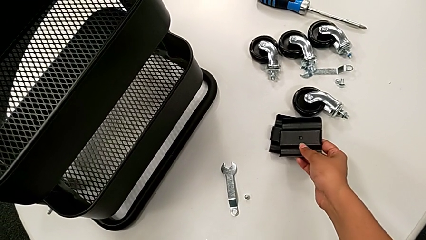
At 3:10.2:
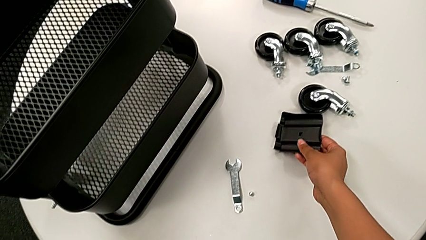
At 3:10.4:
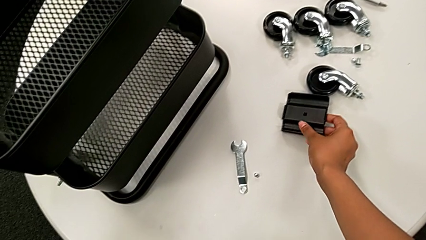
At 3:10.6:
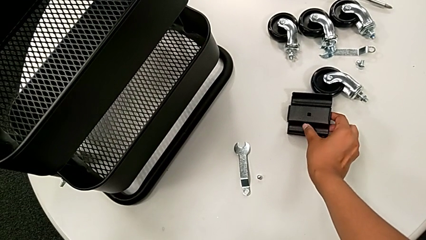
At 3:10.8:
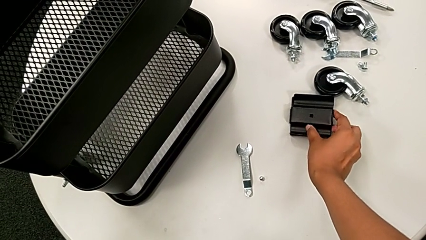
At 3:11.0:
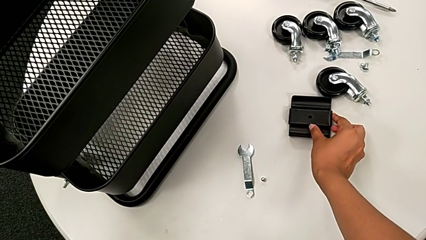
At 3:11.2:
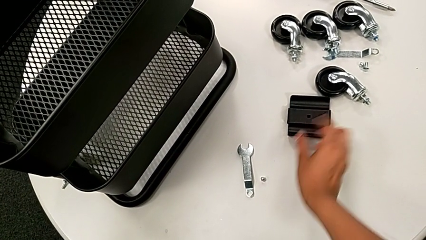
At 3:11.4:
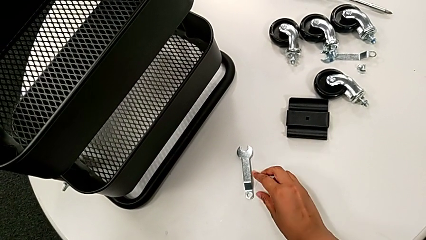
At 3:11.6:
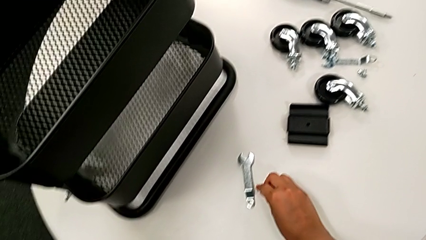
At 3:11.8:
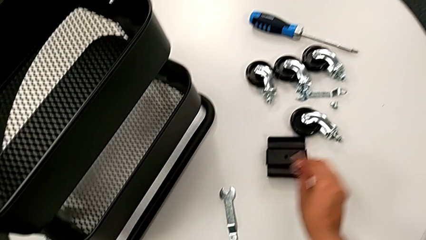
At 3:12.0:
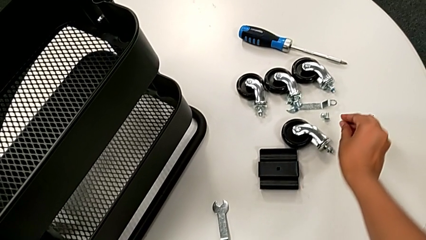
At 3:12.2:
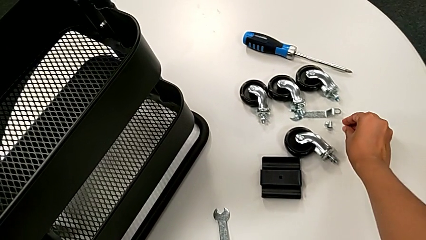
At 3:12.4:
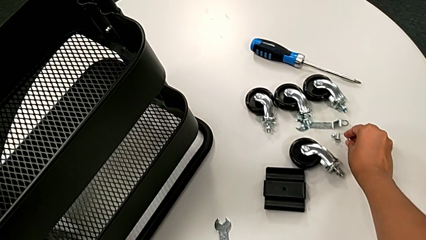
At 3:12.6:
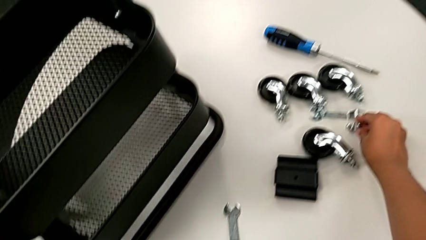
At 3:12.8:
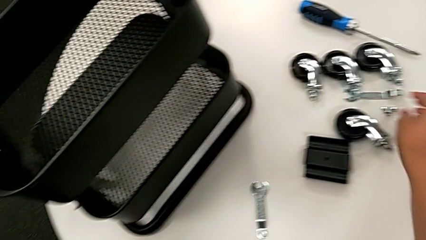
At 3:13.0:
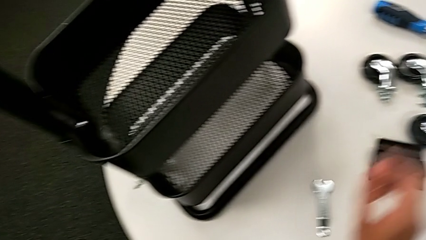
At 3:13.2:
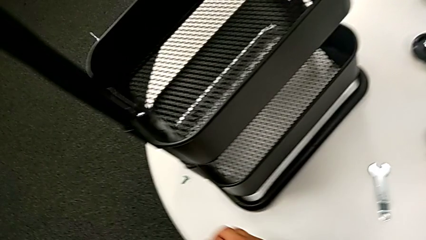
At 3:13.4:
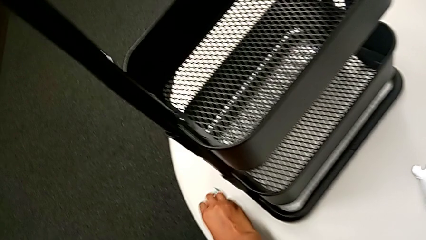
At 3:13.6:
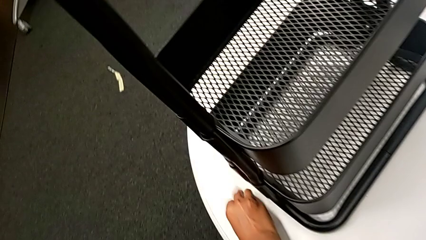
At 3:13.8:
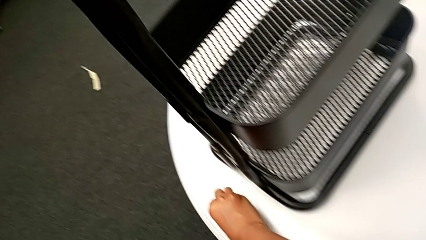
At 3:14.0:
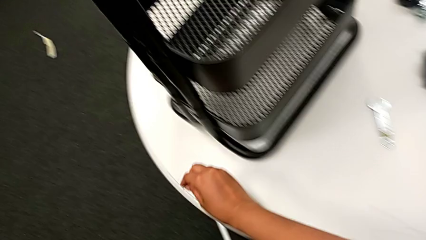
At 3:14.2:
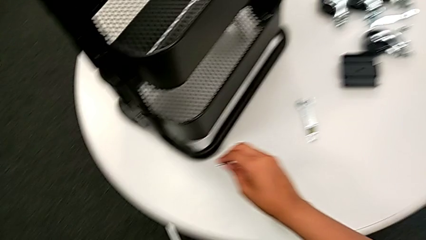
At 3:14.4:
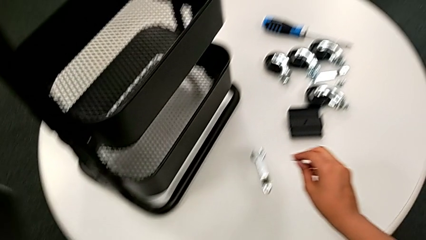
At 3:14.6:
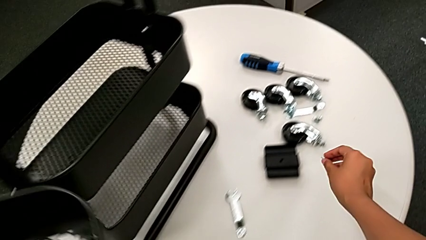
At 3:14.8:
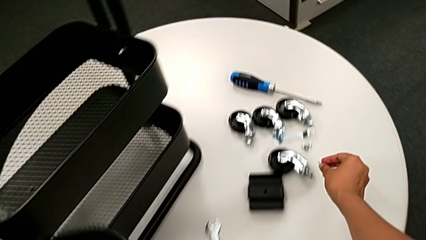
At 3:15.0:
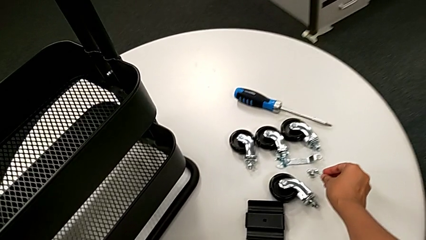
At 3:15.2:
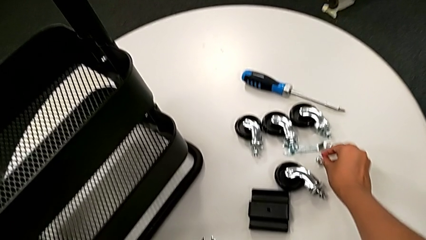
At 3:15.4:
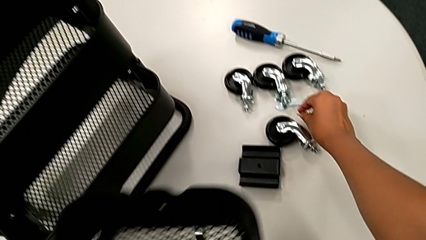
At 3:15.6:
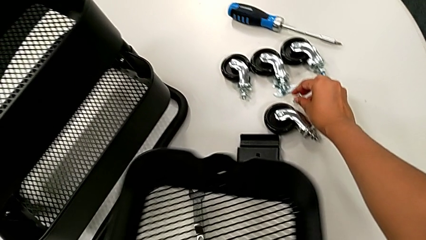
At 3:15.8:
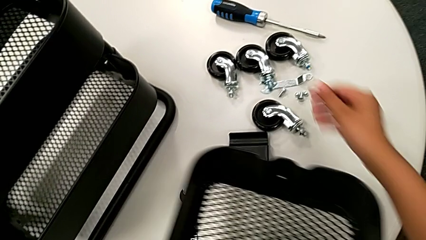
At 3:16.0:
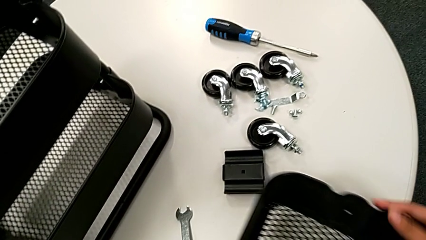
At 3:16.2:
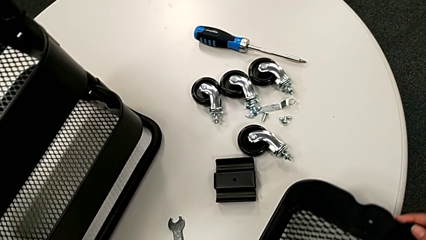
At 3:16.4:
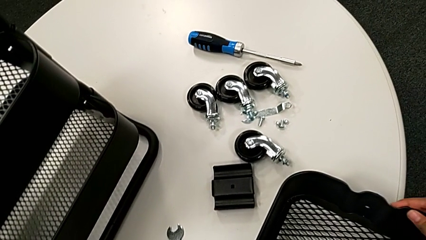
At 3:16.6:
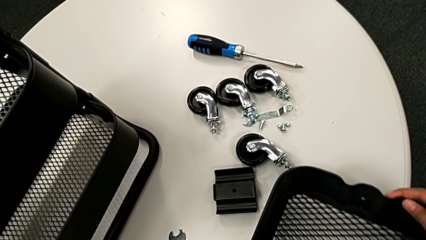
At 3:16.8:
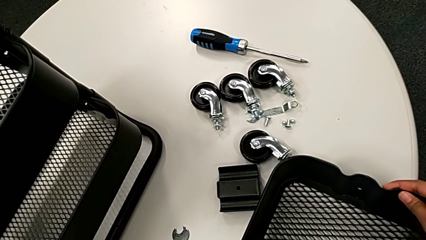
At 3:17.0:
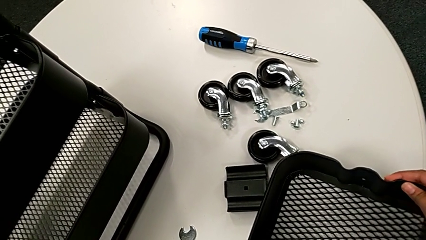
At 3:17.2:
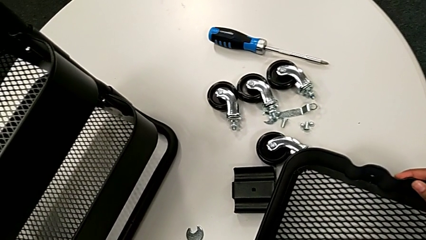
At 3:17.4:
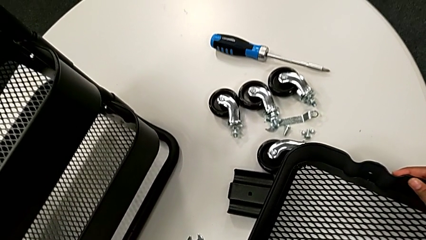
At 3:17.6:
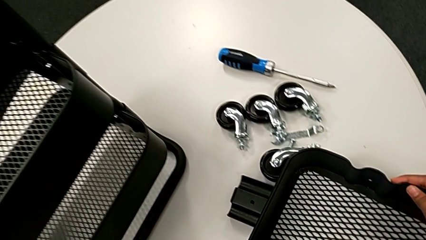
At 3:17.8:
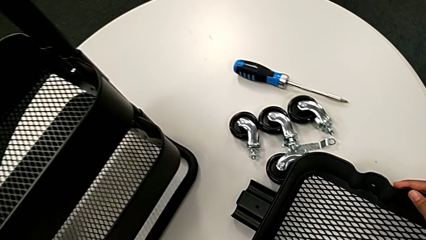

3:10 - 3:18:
The camera wearer is unscrewing the second bolt from the bracket's screw. They place the black bracket, place the right hexagon cap nut, grab the little bolt, place it and place the first utility cart.

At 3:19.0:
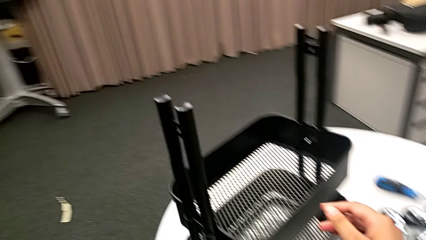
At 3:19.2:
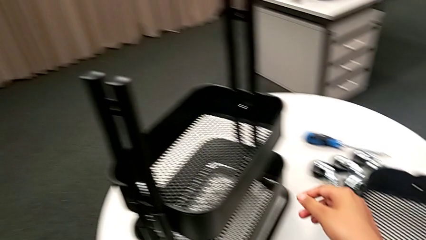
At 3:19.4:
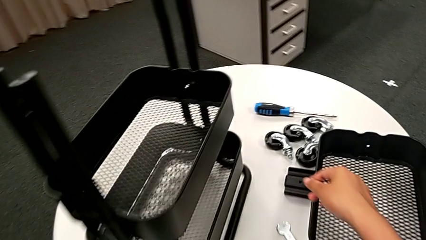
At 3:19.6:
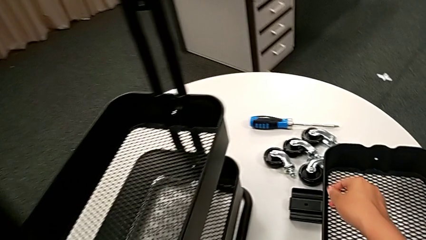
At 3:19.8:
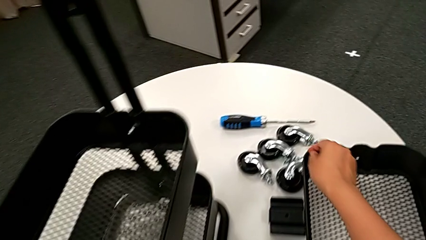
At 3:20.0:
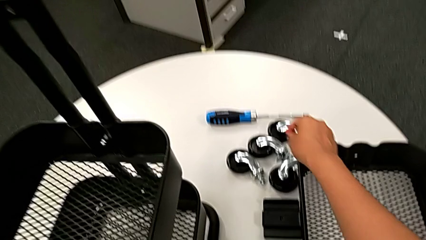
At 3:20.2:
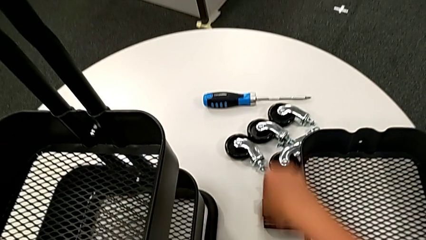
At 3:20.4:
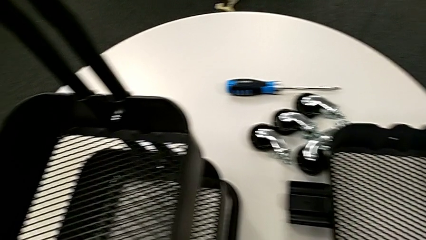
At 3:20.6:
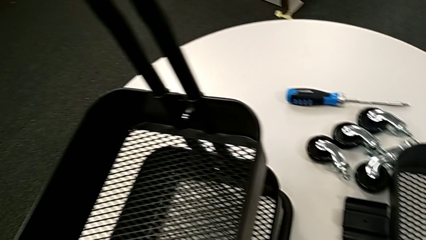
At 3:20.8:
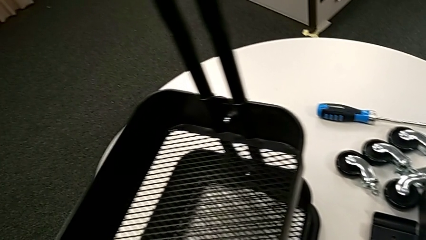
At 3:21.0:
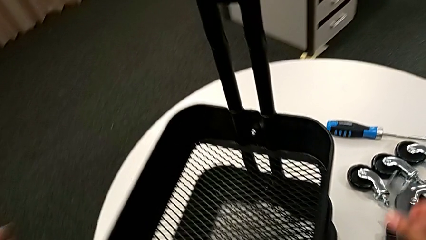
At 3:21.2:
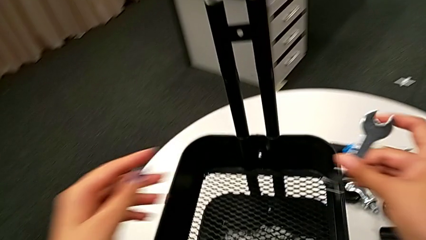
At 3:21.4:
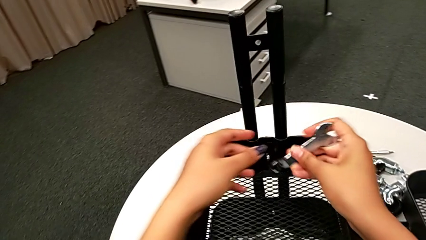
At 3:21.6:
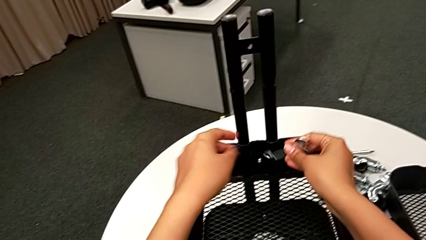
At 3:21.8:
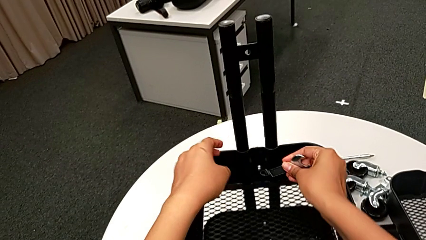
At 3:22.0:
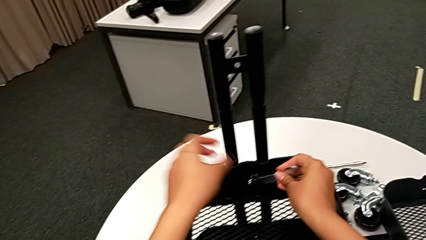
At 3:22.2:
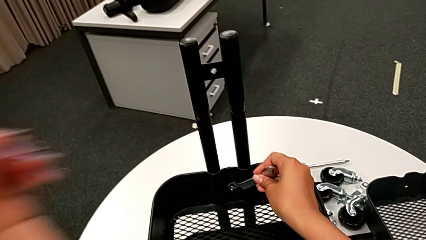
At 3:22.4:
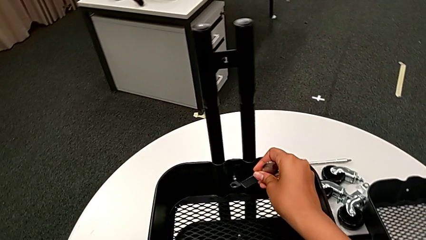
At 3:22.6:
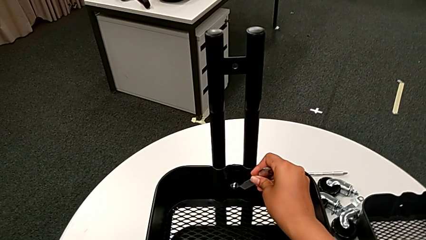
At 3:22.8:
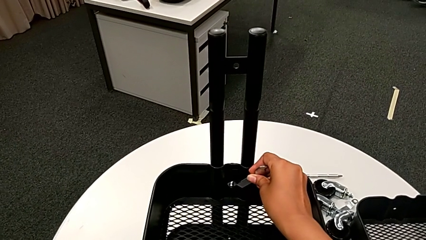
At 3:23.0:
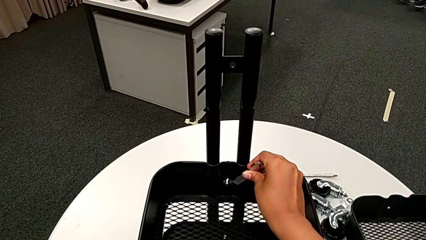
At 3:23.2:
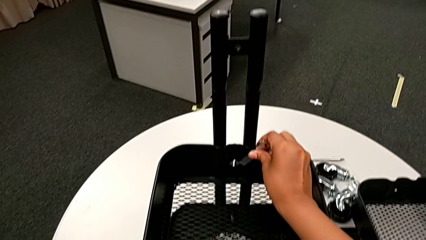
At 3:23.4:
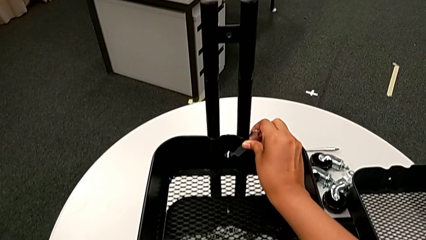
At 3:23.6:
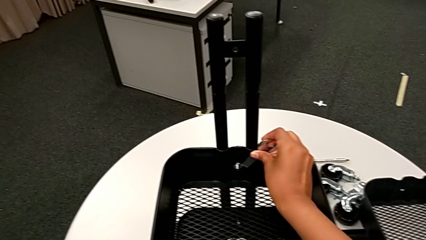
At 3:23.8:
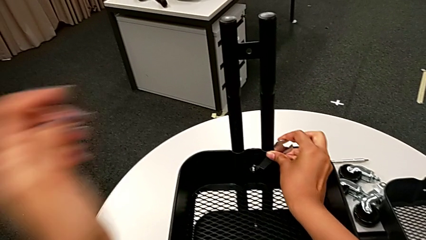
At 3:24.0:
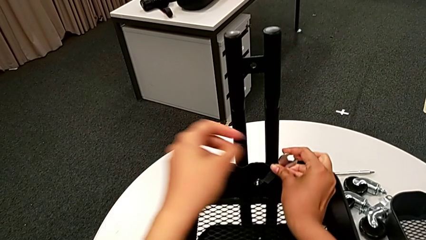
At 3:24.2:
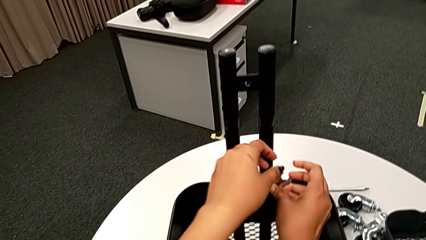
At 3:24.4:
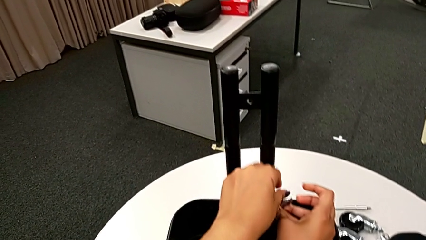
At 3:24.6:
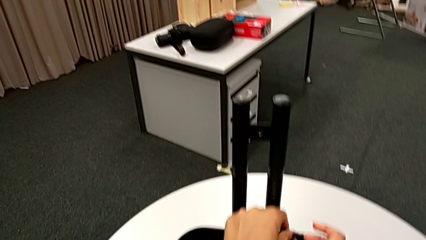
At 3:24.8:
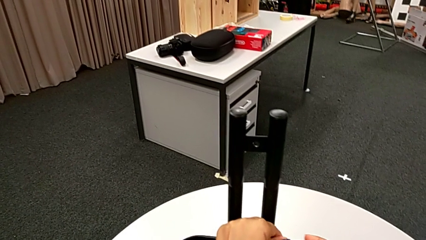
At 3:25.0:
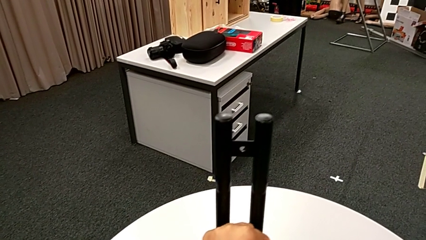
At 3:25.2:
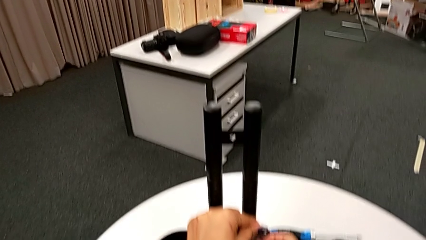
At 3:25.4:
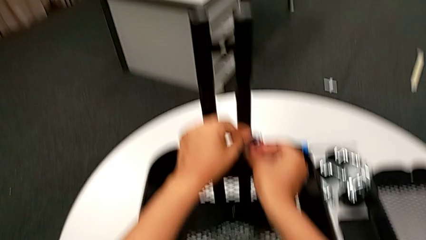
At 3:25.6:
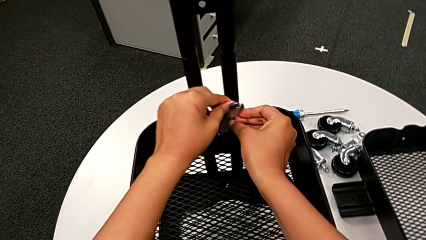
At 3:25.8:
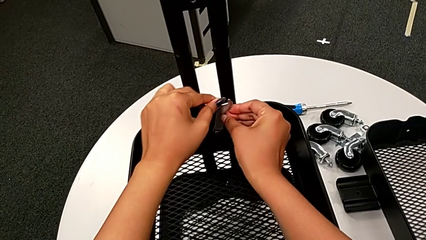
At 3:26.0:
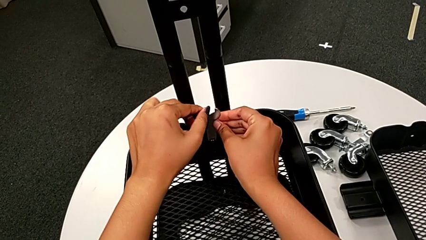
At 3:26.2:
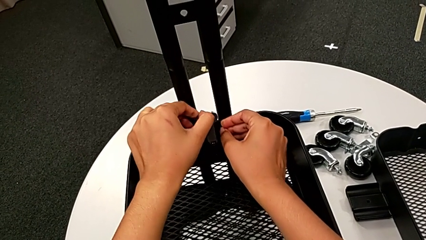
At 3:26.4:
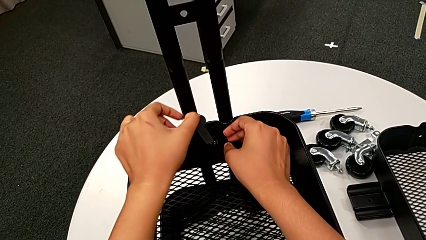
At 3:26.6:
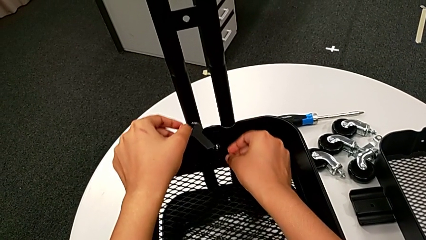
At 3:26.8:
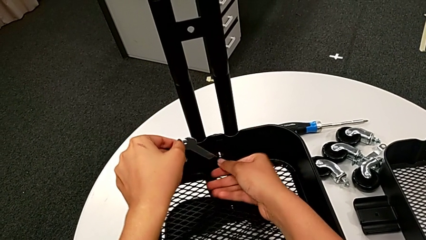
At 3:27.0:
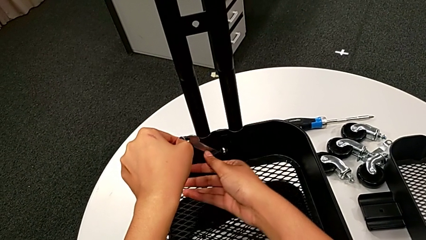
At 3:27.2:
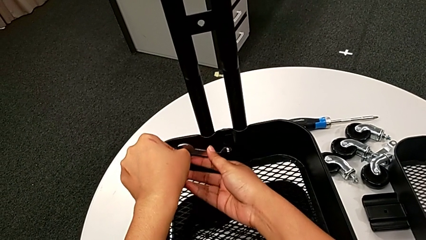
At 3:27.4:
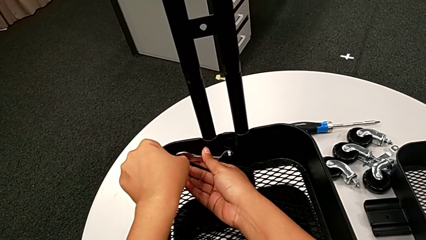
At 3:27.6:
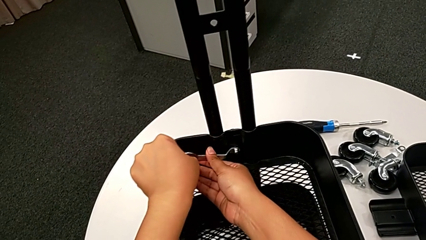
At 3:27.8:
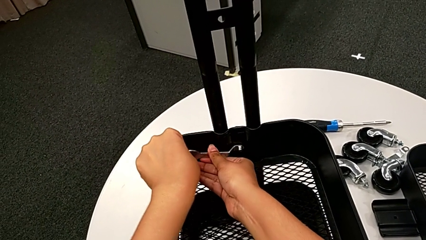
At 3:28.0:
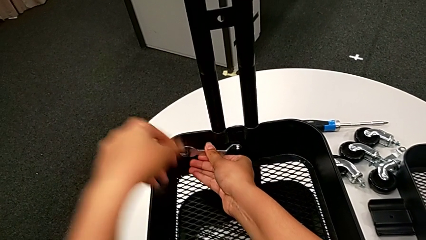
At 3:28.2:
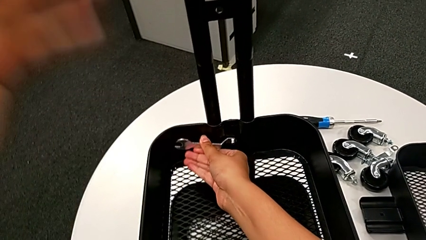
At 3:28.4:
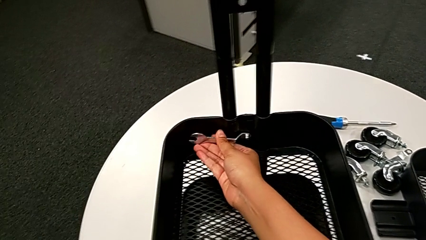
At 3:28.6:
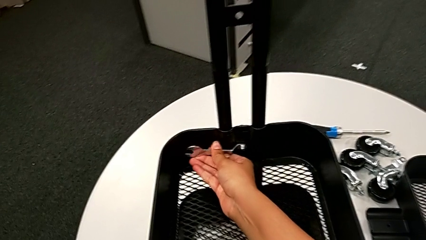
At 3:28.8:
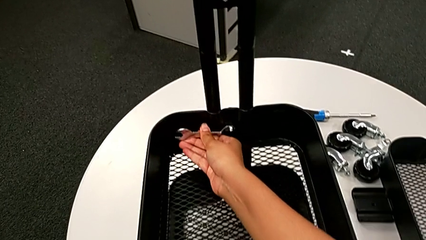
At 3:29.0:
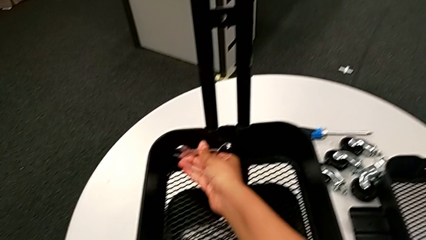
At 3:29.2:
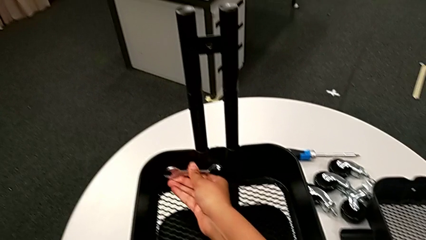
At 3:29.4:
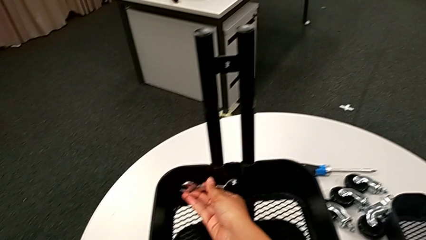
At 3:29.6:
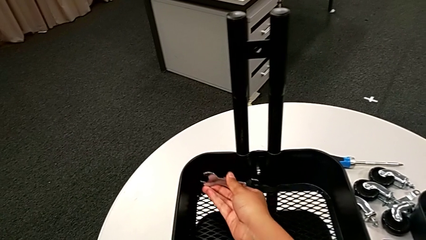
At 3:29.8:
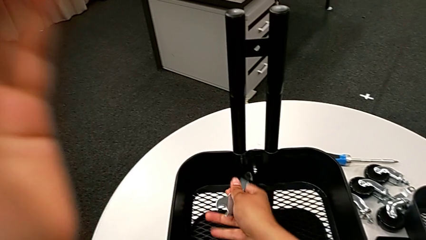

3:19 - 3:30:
The camera wearer is unscrewing the bolt from the middle grid tray. They grab the flat hexagonal wrench, insert it and unscrew the third hexagon cap nut.
